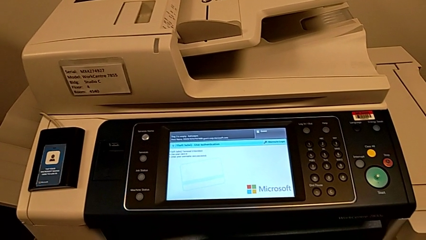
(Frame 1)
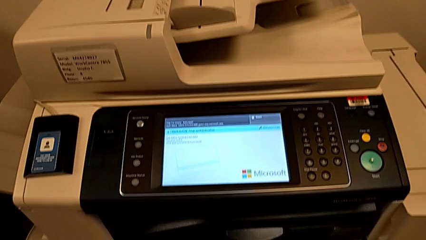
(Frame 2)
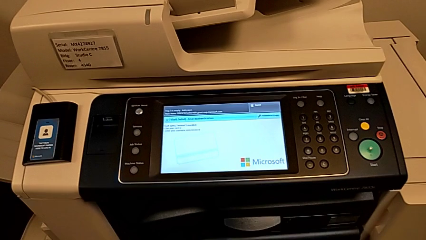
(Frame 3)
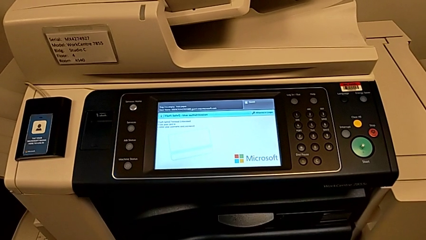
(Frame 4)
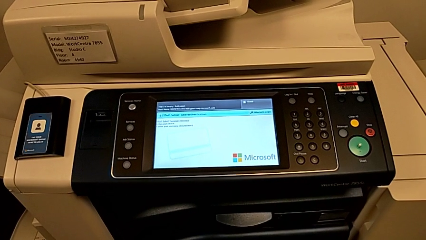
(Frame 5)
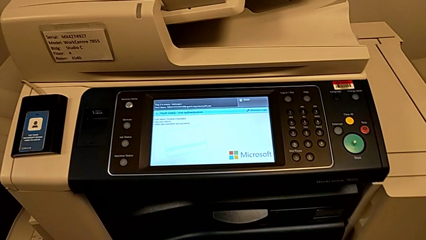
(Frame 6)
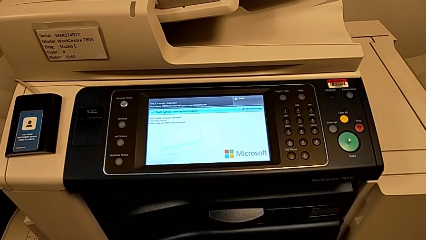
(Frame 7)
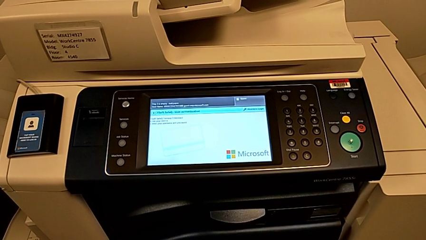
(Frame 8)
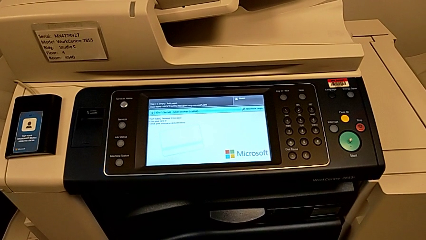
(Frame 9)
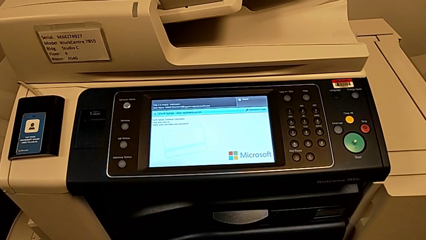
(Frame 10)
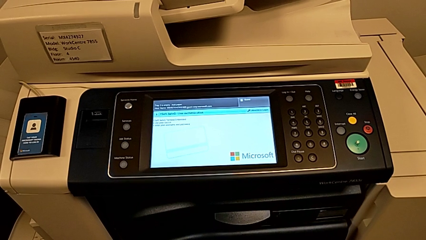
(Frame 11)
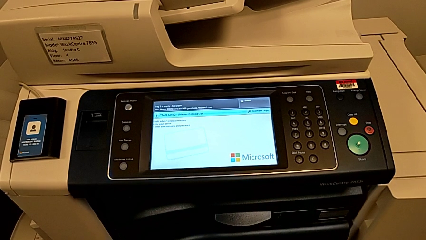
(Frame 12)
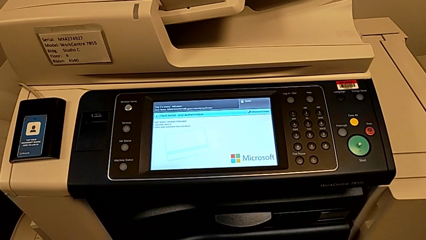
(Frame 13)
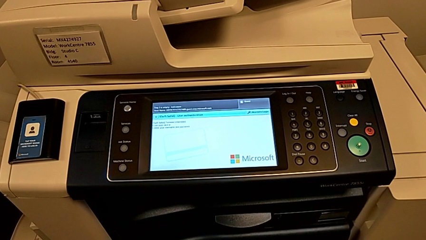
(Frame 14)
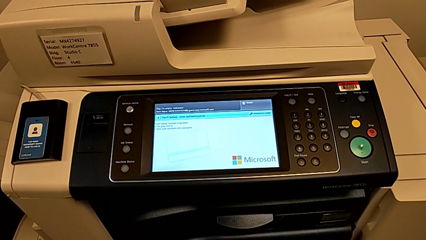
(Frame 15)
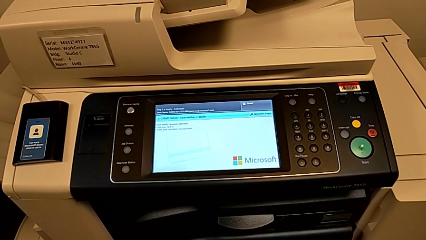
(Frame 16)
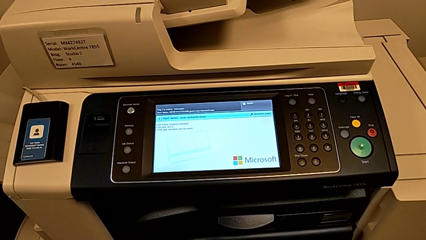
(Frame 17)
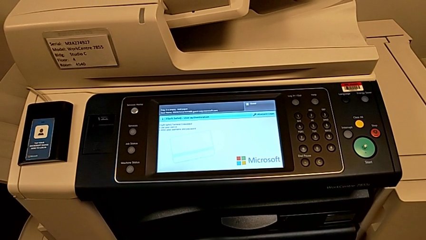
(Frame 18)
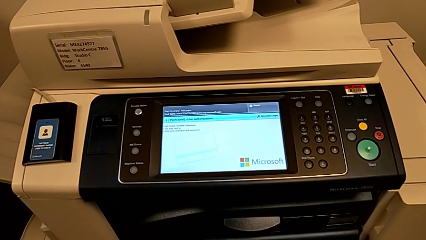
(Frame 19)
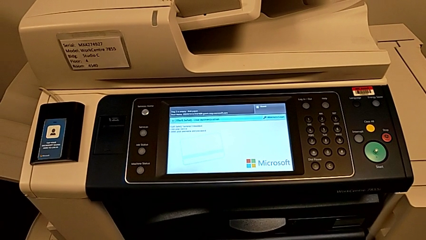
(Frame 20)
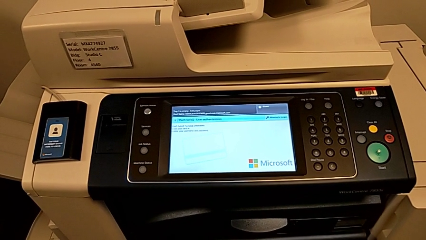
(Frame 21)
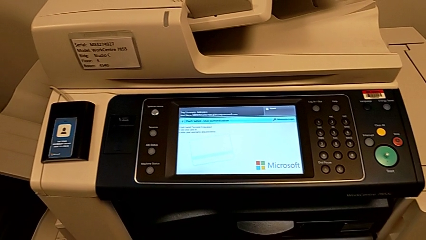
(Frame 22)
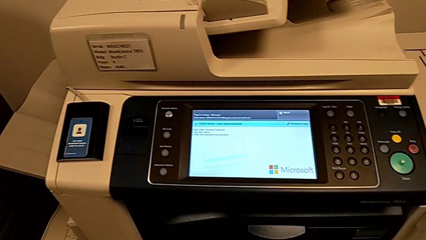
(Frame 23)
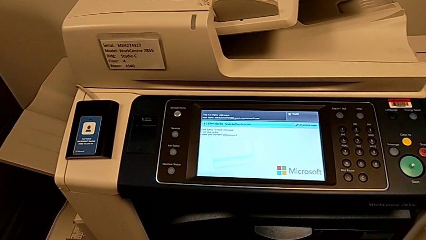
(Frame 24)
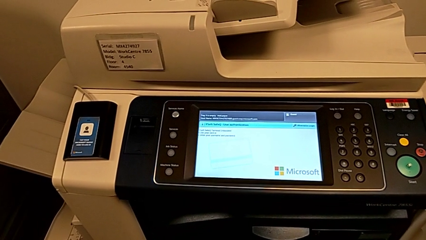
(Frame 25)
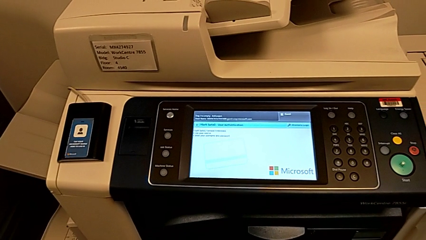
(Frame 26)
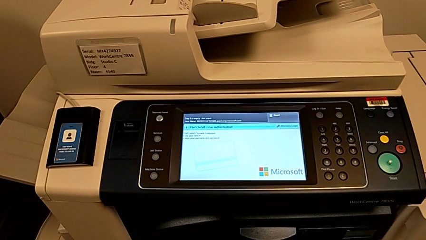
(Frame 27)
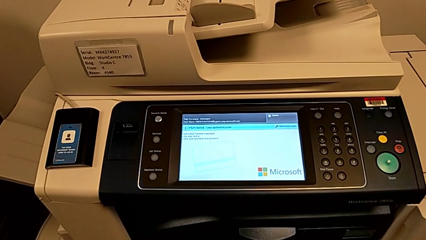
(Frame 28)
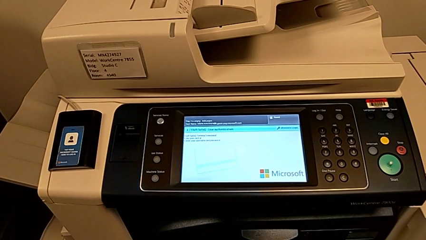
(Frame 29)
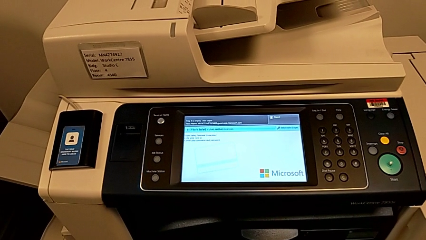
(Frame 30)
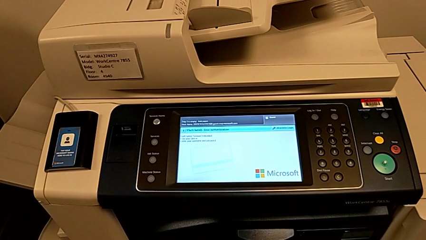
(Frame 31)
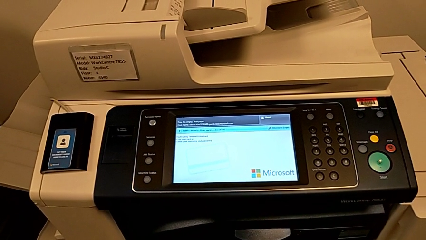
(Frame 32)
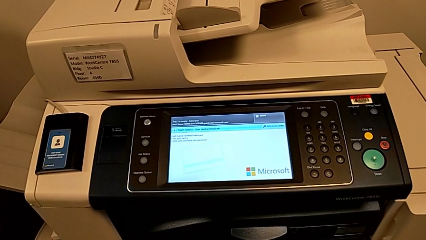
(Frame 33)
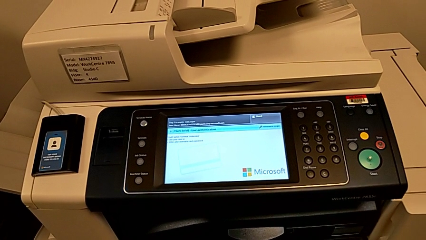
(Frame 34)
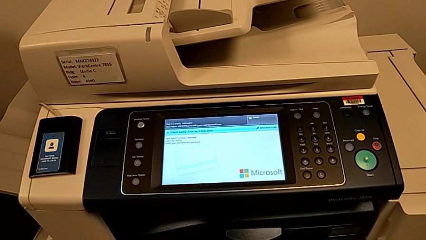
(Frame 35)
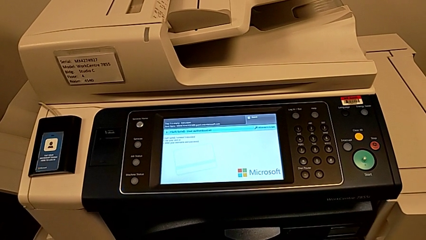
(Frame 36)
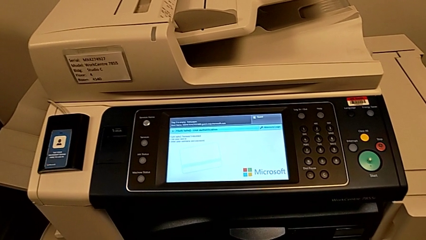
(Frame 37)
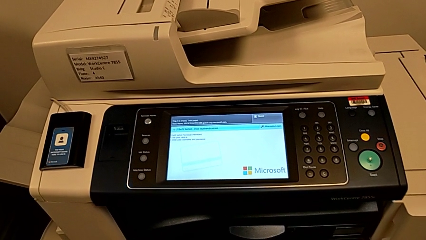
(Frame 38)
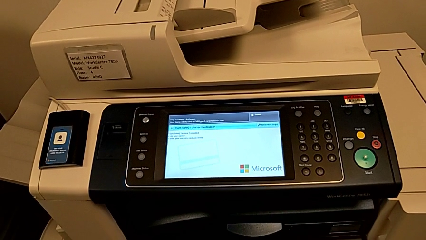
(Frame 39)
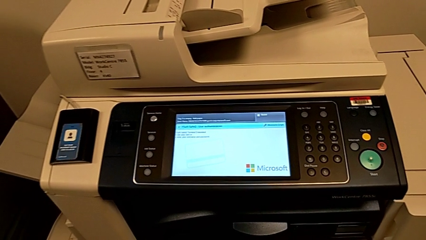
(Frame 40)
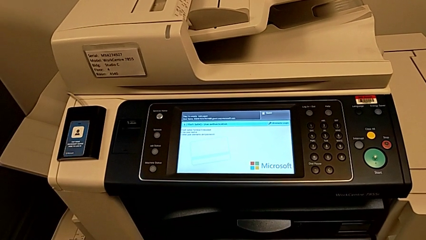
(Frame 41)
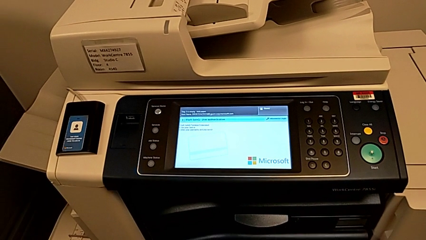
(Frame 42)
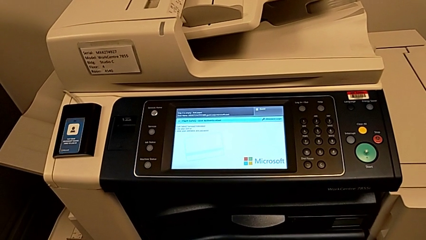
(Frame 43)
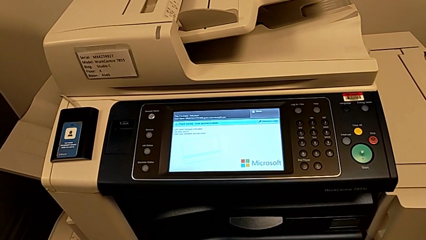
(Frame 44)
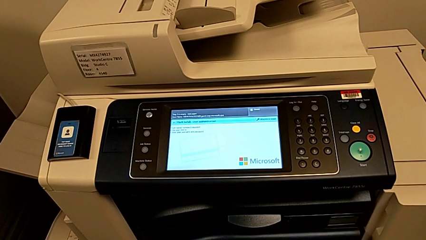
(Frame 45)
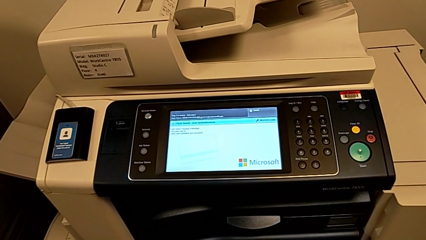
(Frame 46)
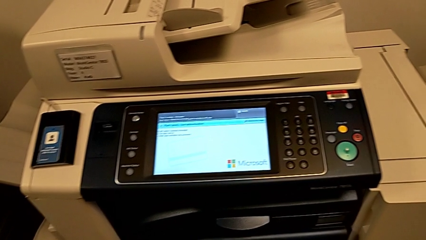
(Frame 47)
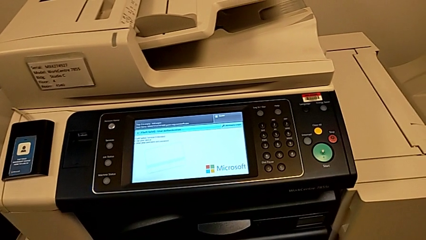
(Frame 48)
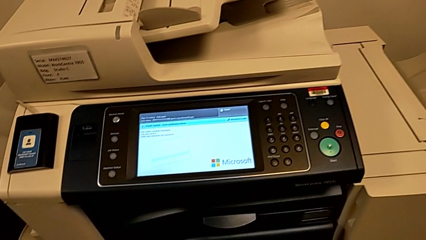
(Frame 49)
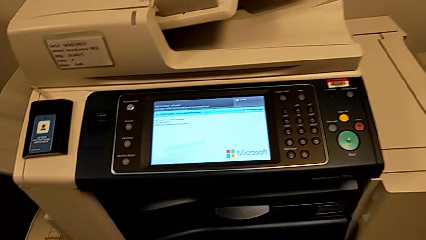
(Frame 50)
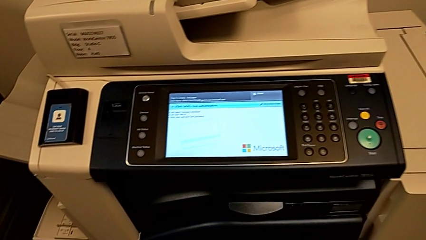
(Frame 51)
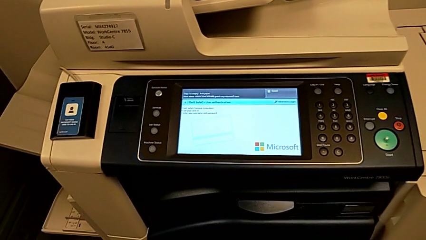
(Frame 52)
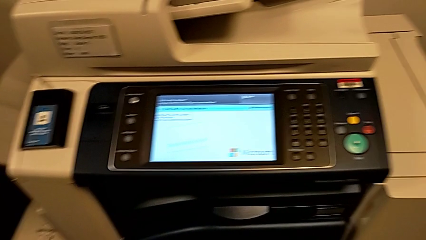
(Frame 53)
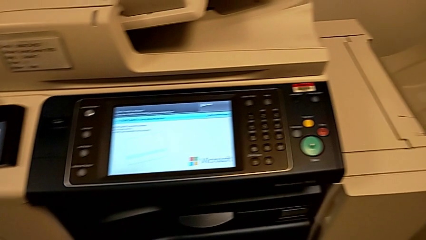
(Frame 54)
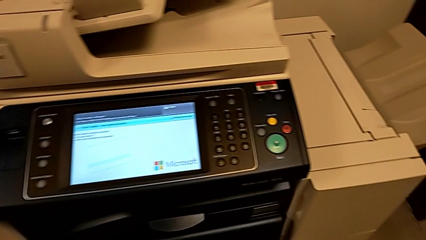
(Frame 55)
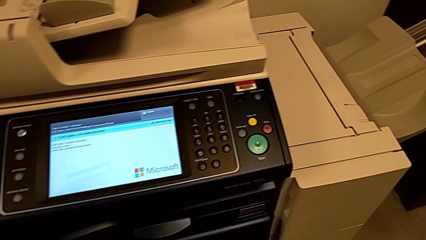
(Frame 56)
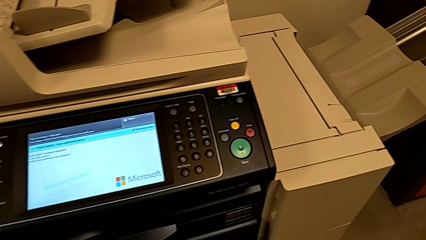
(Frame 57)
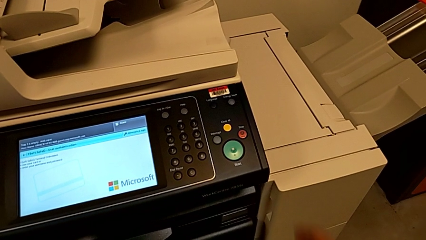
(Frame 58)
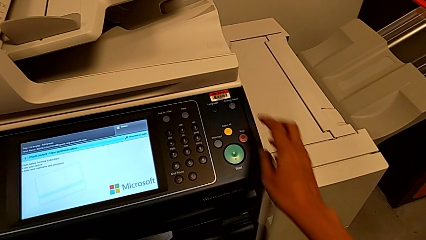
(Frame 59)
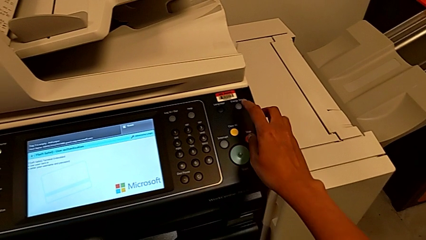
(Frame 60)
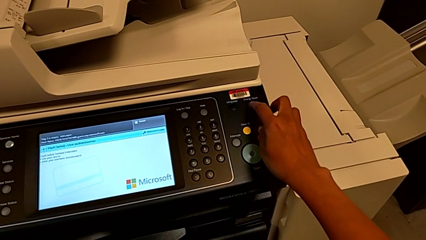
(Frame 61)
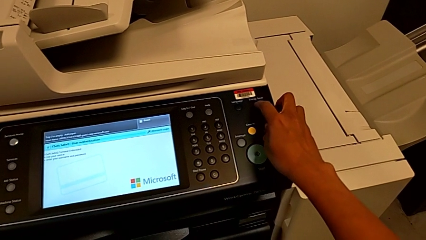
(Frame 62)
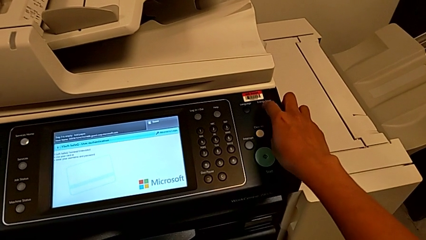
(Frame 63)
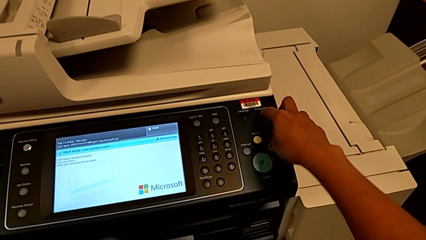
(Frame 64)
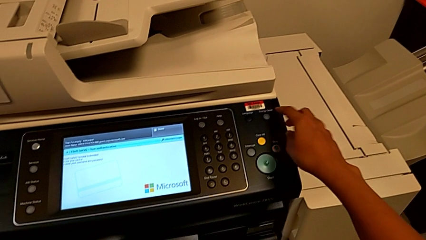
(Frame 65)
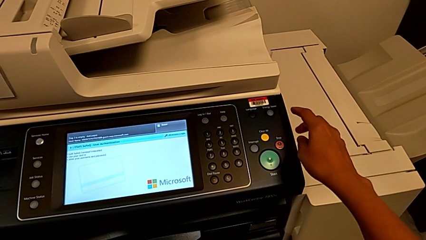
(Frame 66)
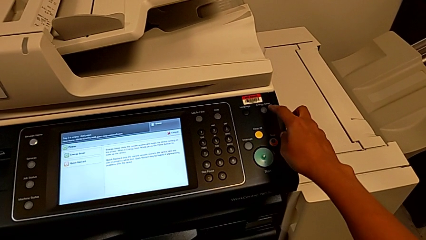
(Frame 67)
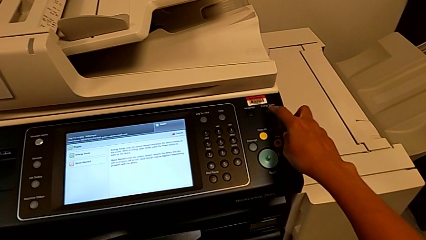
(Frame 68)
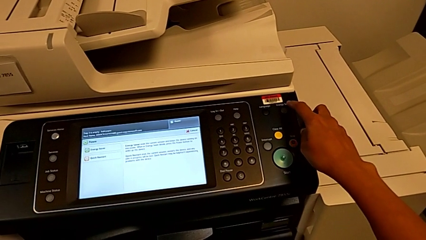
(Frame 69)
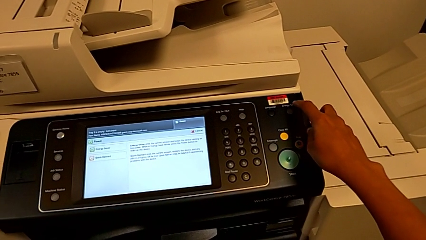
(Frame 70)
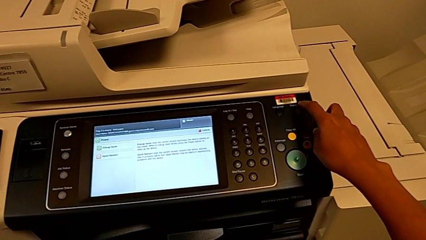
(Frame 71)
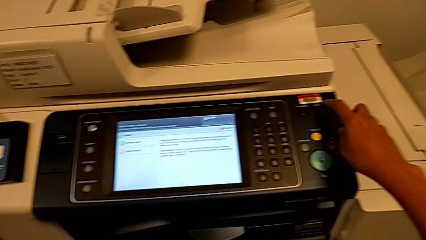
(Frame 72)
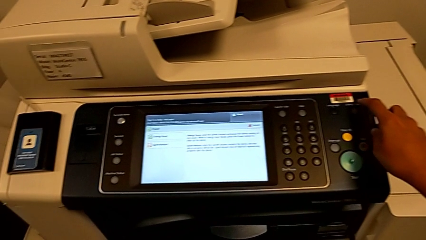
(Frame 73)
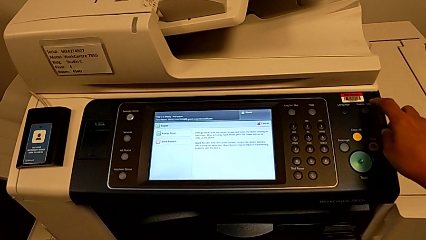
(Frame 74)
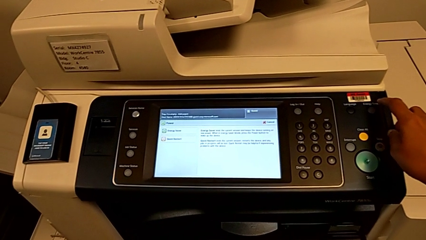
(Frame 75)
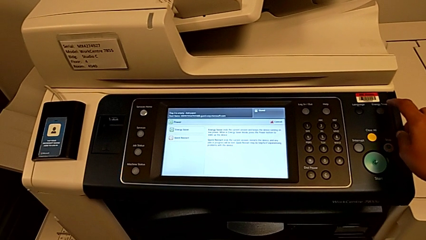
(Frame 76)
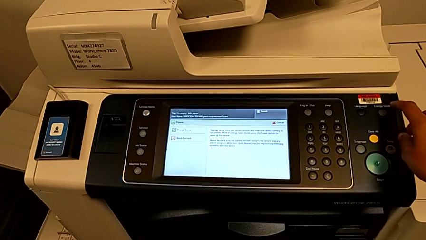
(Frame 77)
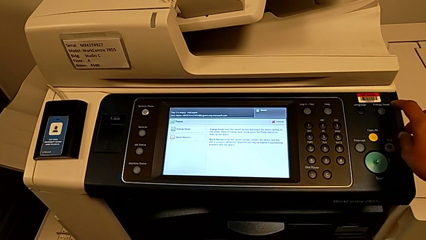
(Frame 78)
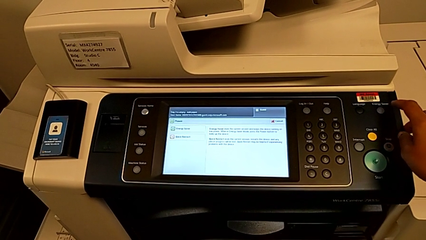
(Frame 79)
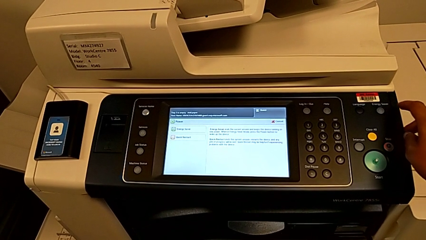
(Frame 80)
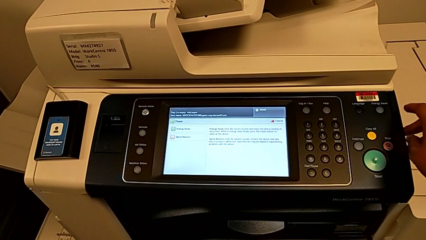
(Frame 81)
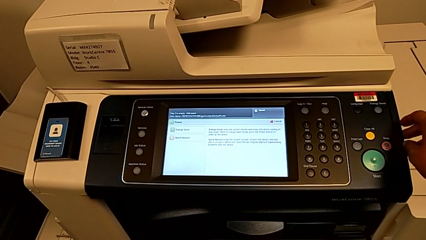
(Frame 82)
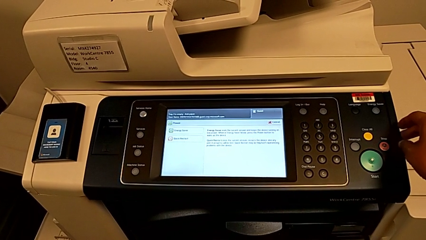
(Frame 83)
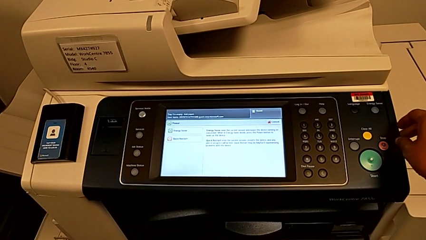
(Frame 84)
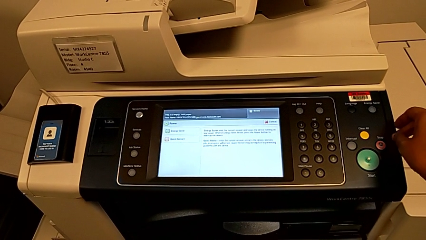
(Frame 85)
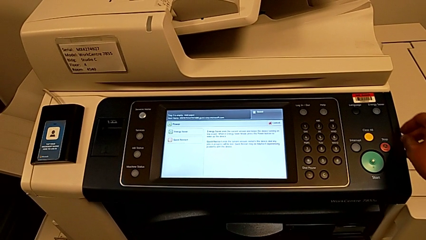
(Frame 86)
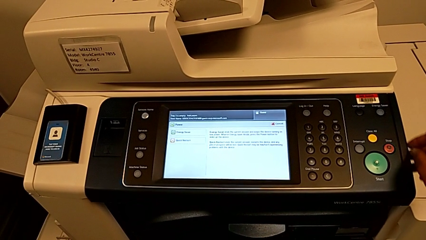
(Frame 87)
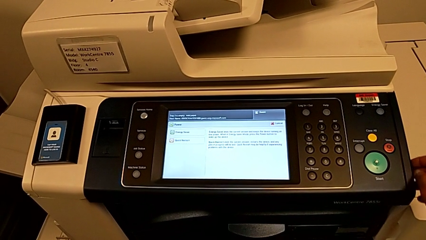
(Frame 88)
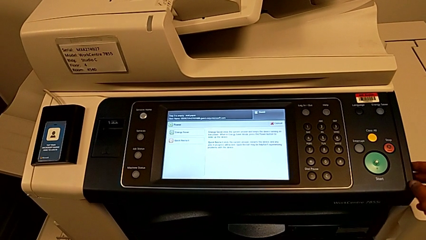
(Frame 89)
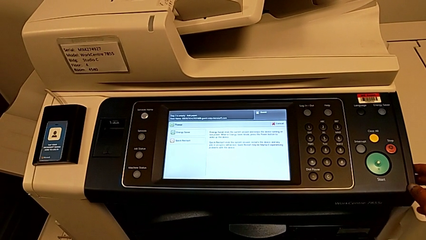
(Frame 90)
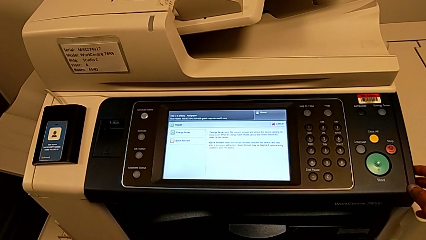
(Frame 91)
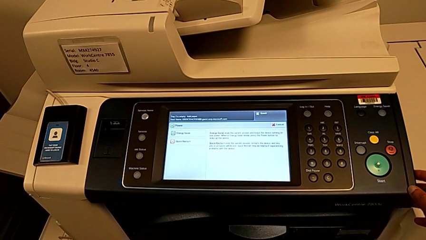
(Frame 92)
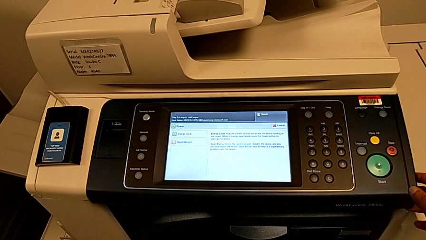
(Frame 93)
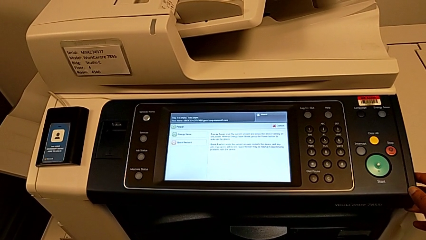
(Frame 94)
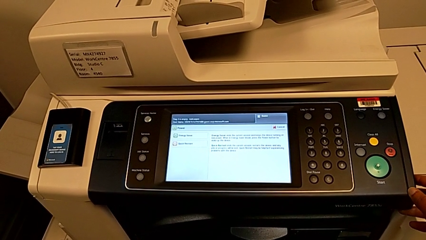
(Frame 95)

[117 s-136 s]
The camera wearer is turning off the printer. They press the wrong button.
